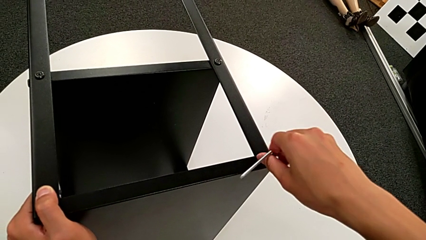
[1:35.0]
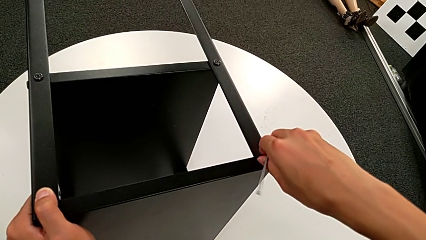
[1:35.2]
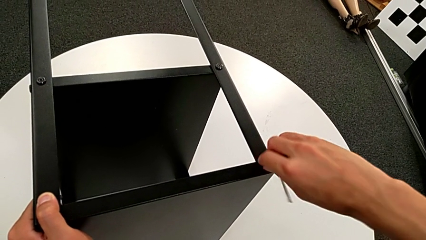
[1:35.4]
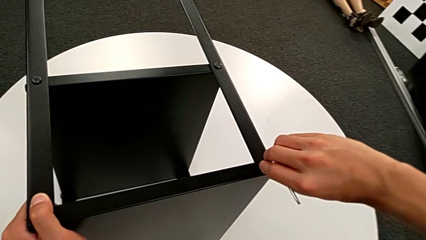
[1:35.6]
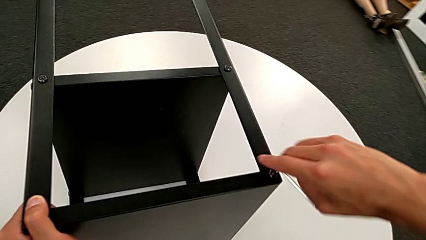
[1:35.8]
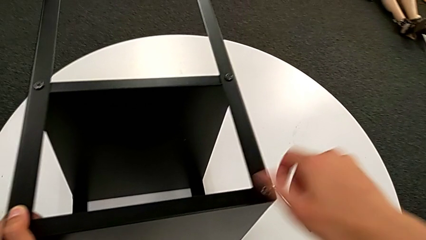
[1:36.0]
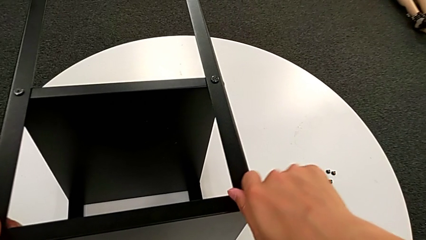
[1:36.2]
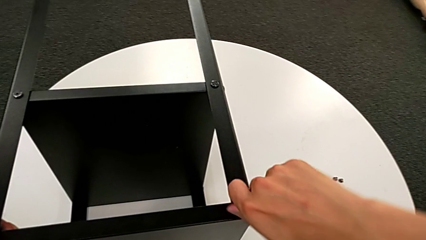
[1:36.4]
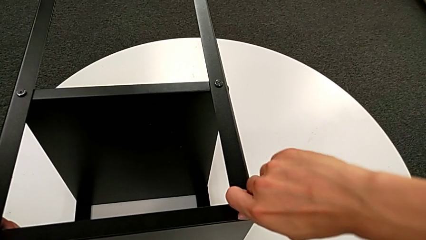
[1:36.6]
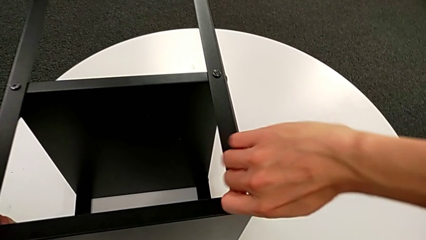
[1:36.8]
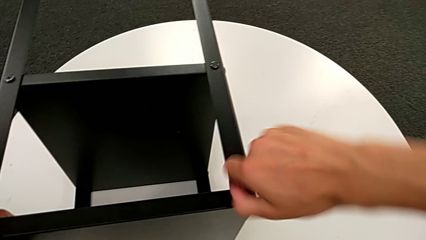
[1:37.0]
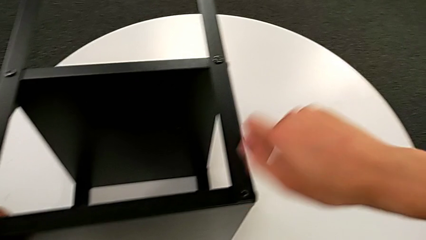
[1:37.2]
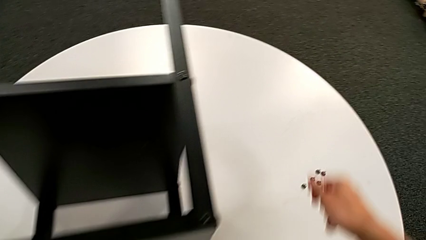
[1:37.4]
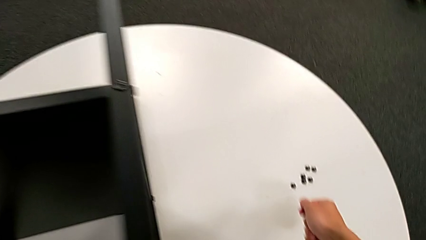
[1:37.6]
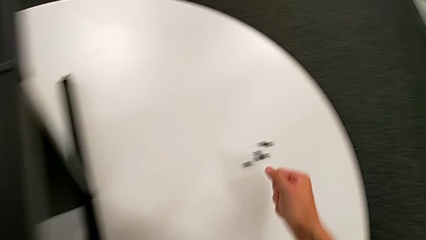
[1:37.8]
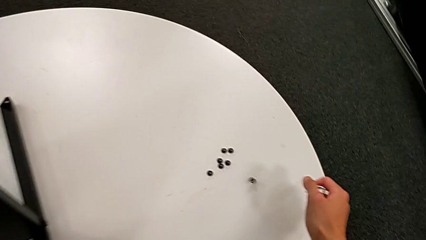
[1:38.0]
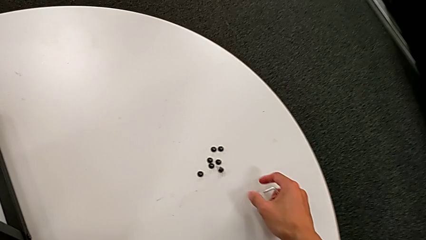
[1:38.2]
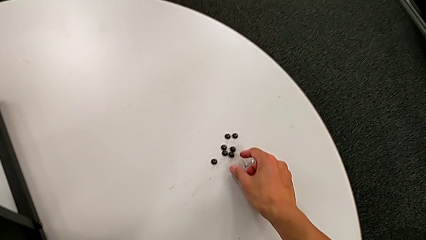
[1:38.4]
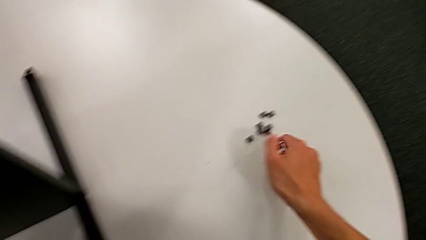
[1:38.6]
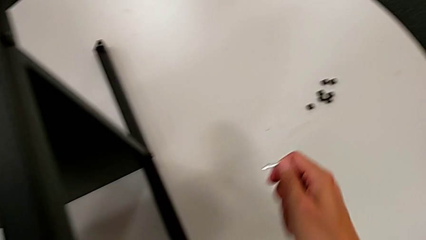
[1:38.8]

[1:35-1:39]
The camera wearer is unscrewing the seventh hex socket head of the leg. They unscrew the hex socket head, disassemble it and drop it.

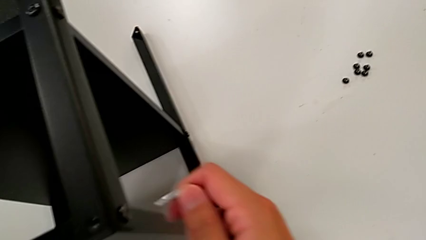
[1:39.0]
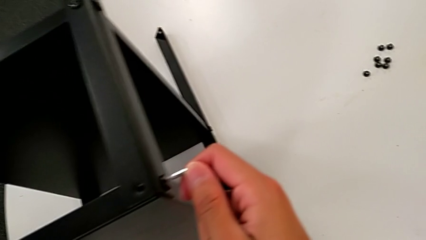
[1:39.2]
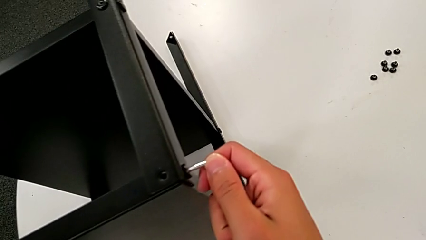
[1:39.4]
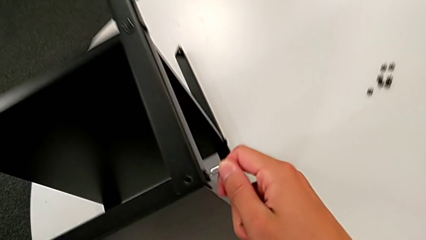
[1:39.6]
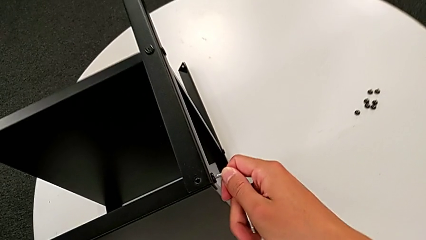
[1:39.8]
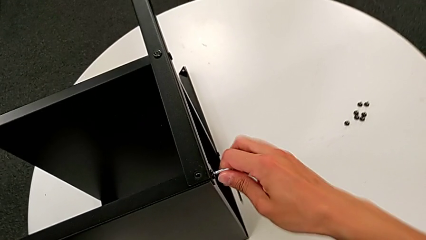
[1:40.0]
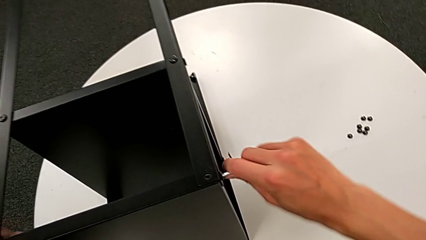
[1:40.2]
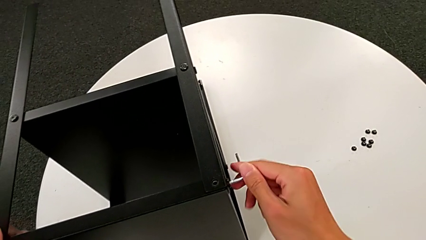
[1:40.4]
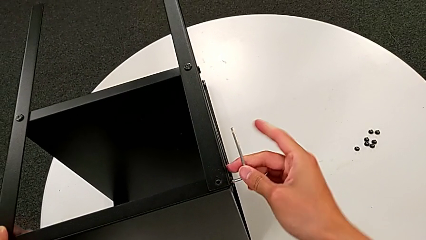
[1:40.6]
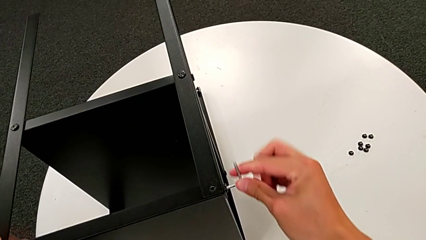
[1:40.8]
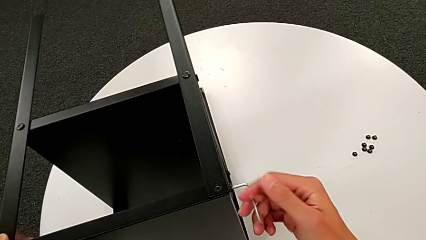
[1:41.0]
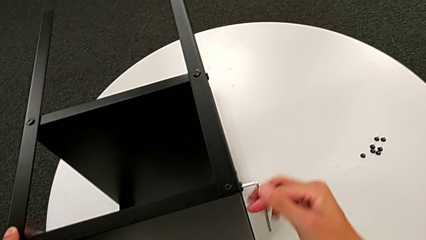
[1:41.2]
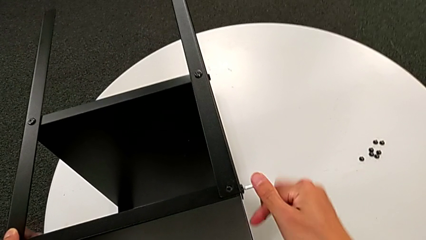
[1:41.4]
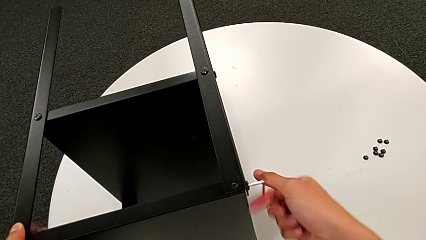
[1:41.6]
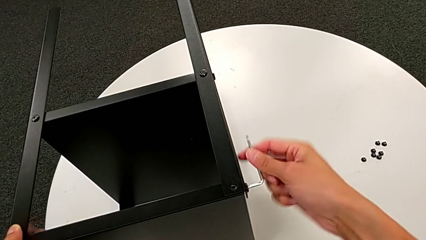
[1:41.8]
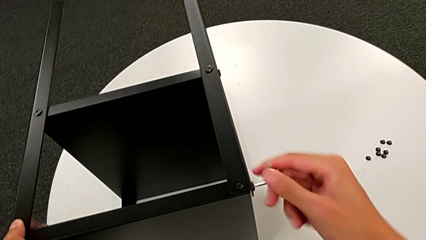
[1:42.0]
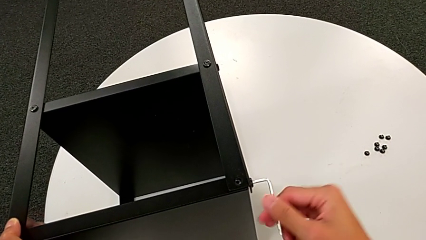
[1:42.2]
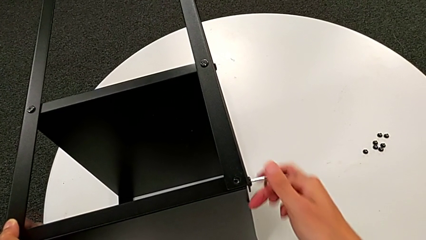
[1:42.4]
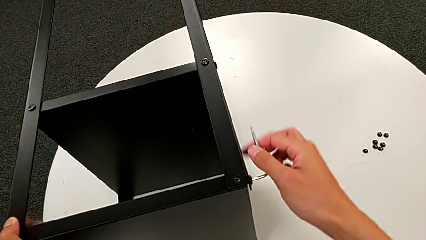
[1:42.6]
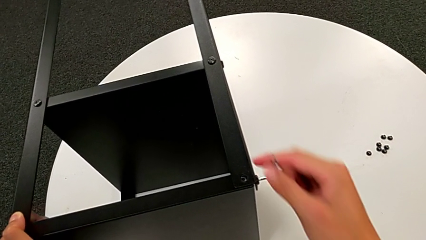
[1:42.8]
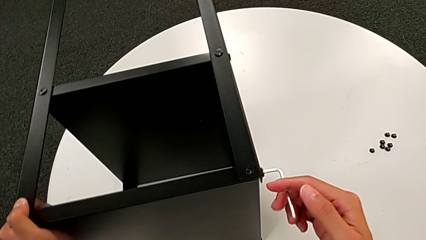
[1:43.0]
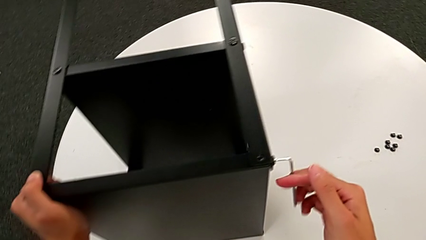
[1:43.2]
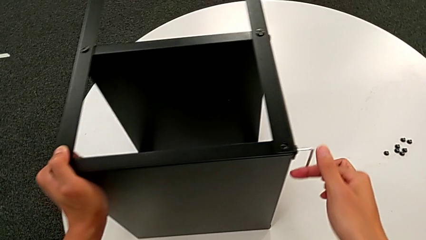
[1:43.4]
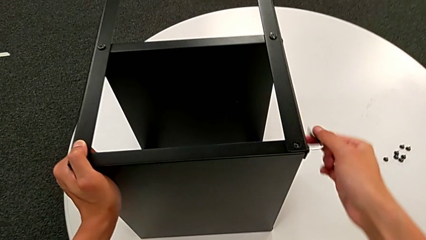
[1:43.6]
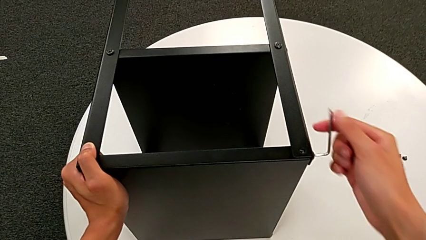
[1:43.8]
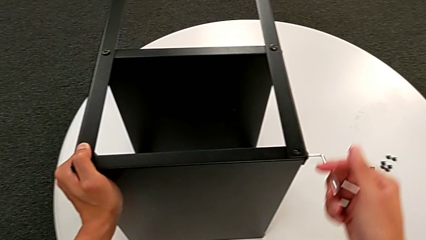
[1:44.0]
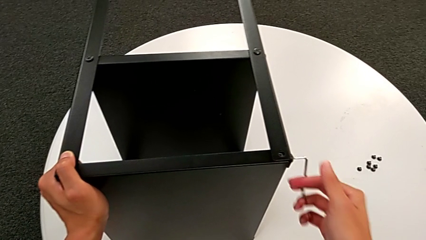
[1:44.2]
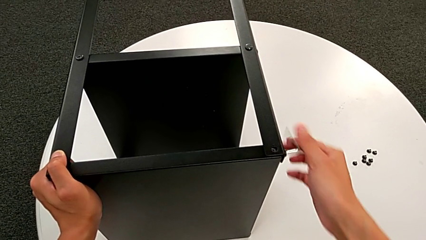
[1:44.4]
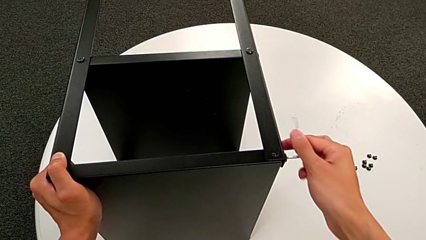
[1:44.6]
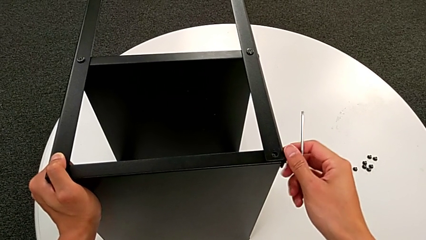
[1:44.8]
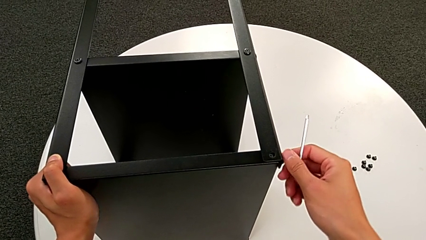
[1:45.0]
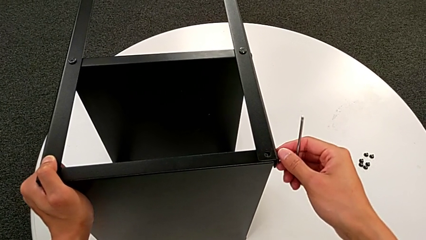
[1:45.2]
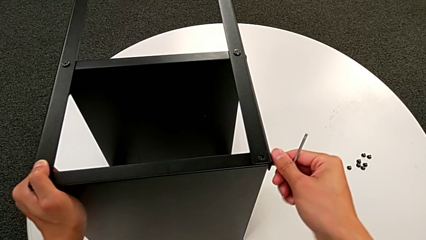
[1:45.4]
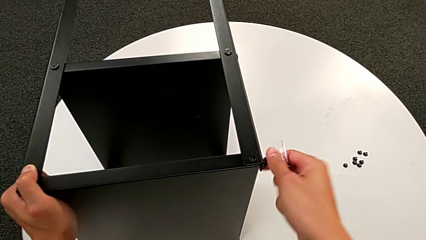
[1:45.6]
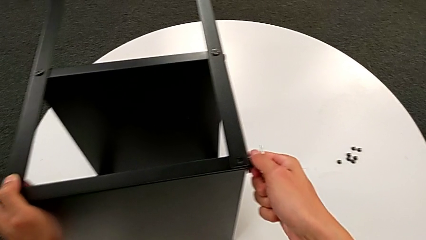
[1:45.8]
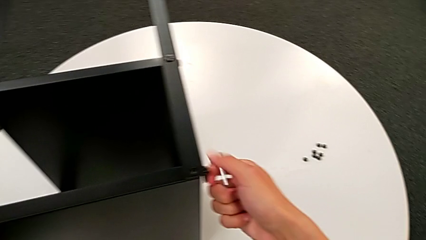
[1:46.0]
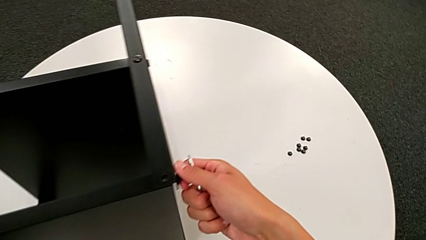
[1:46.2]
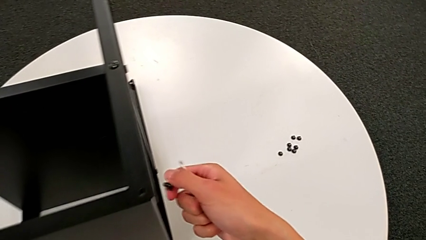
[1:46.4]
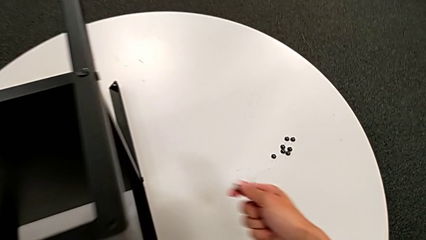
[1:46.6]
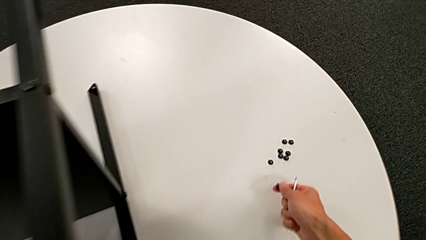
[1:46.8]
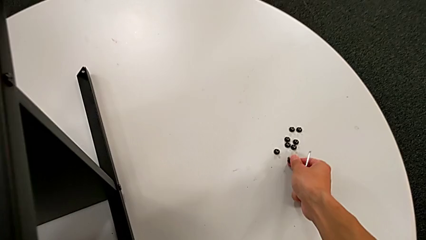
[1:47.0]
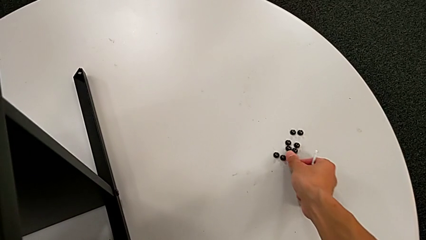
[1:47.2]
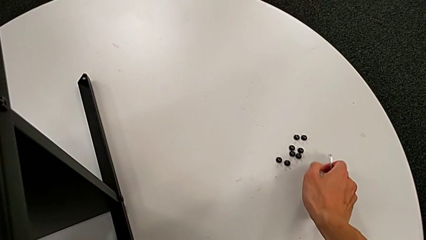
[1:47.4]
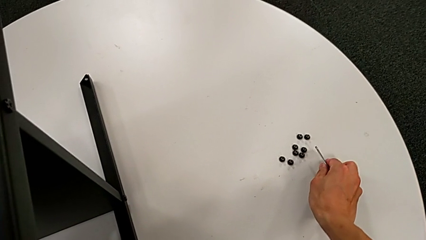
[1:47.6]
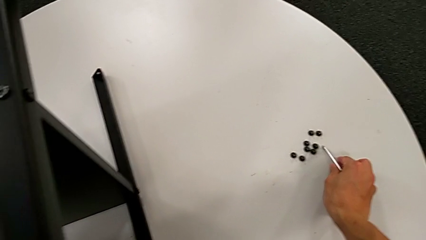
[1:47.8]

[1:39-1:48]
The camera wearer unscrews the eighth hex socket head of the leg. They insert the Allen wrench, unscrew the hex socket head, grab it, disassemble it, place it and place the Allen wrench.

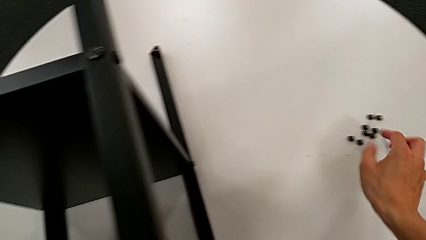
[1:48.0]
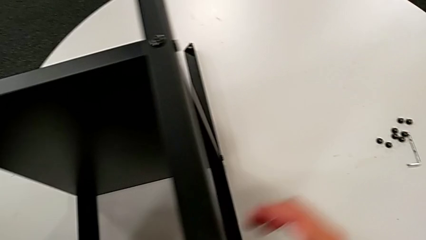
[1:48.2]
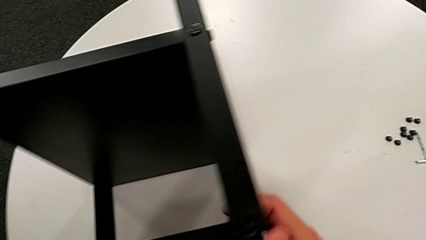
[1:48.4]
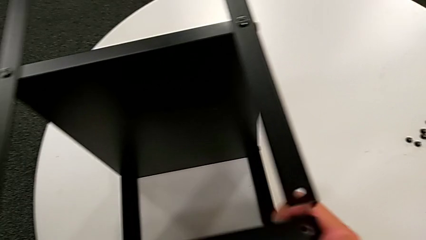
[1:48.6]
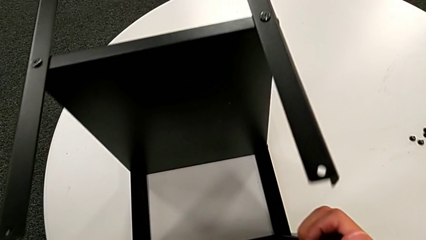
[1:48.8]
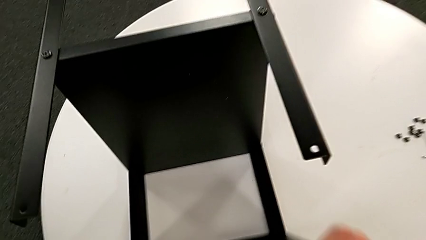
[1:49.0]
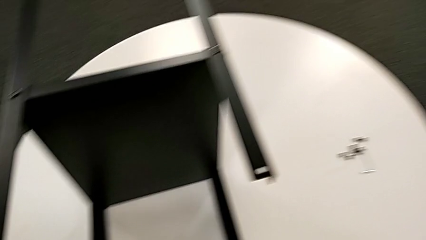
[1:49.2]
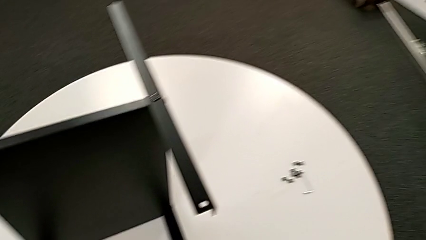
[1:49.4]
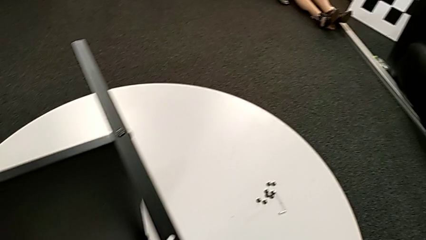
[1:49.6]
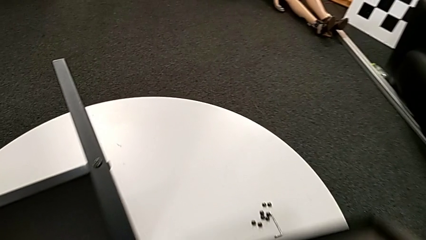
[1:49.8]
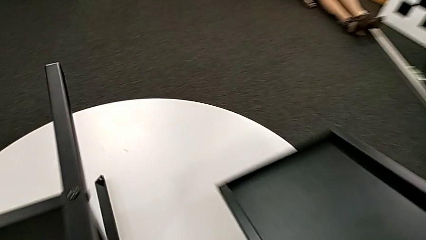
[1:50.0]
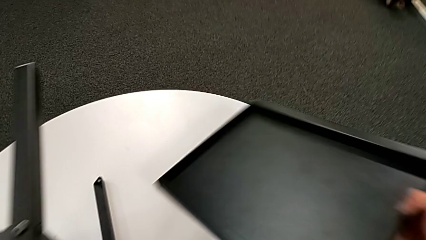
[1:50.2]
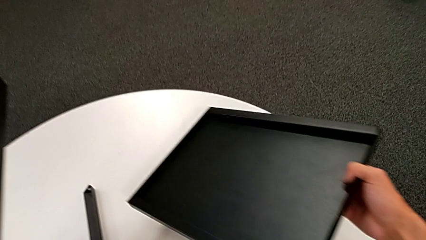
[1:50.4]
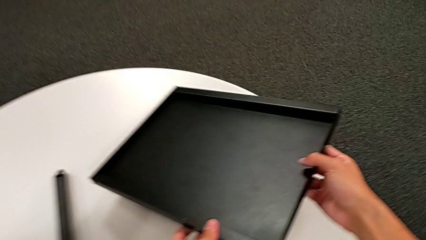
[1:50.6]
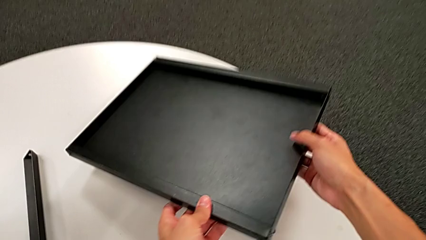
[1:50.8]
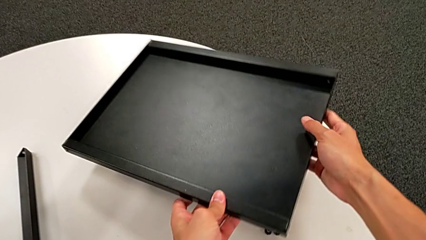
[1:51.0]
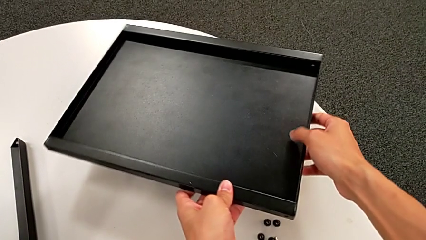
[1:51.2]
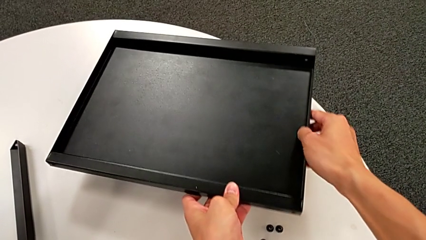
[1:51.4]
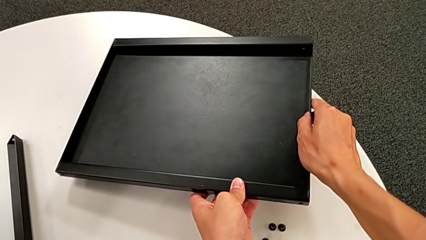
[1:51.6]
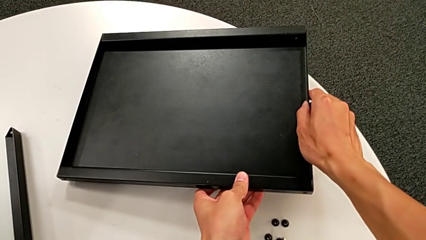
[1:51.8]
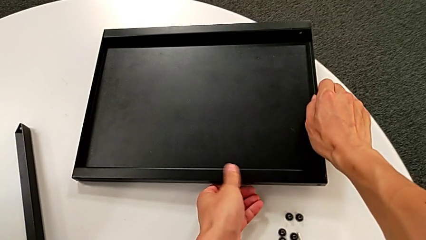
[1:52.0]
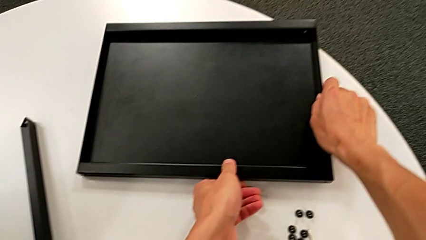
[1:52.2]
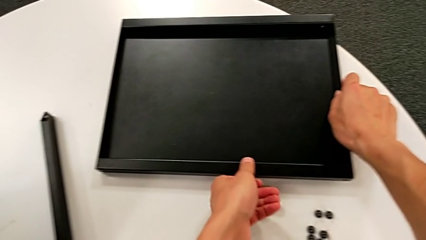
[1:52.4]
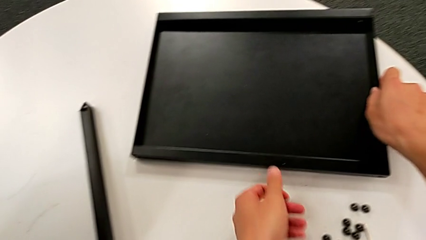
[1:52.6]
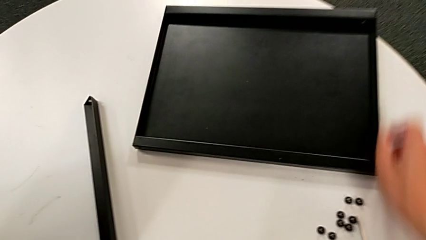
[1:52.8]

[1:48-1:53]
The camera wearer disassembles the top table. They grab the top tray, disassemble it and place it.
